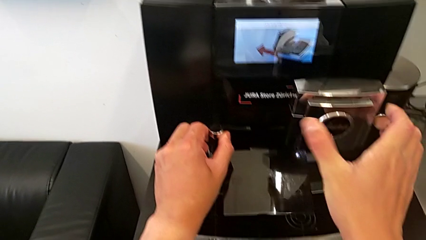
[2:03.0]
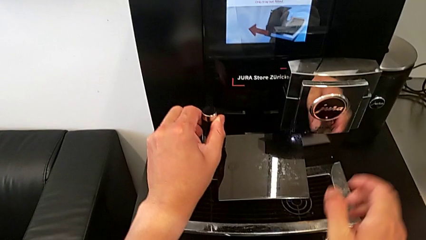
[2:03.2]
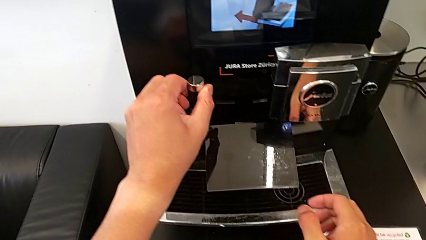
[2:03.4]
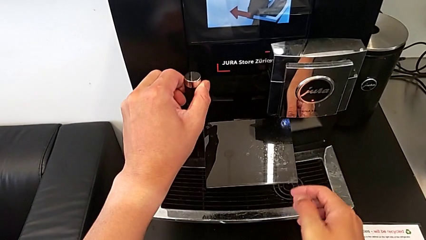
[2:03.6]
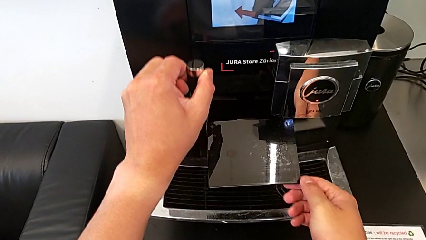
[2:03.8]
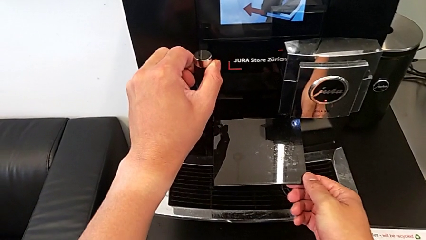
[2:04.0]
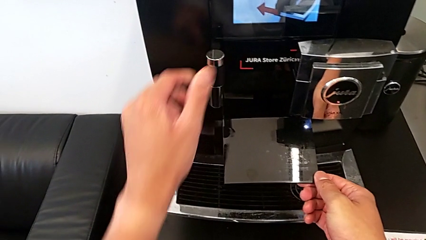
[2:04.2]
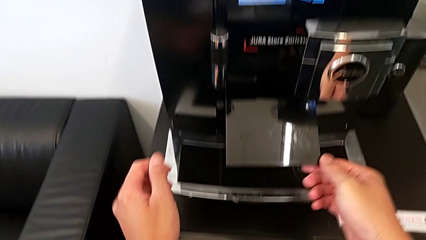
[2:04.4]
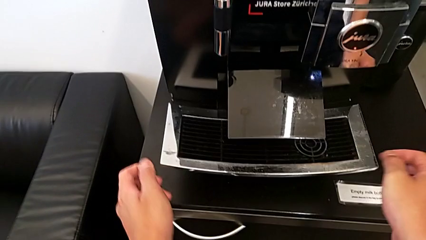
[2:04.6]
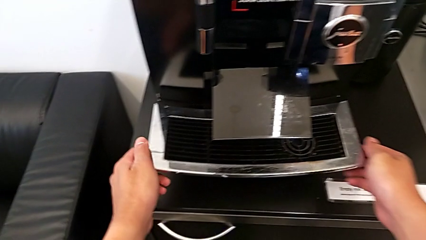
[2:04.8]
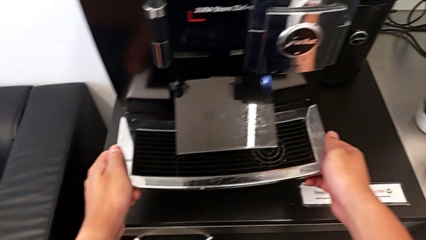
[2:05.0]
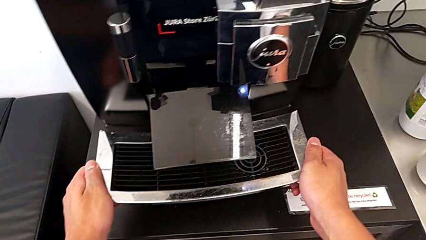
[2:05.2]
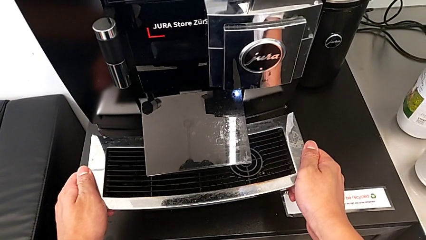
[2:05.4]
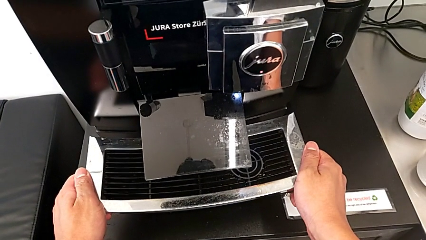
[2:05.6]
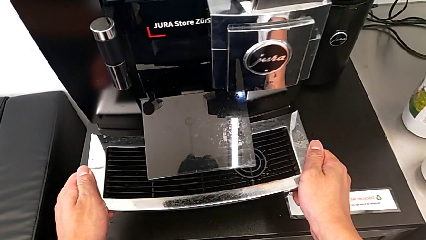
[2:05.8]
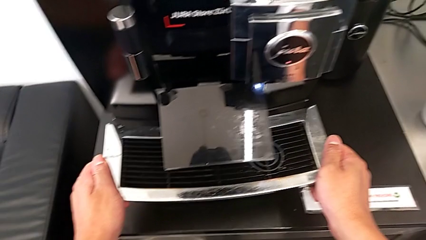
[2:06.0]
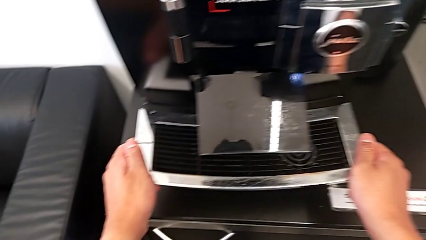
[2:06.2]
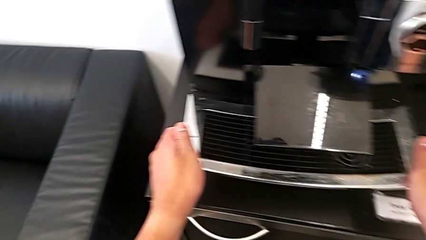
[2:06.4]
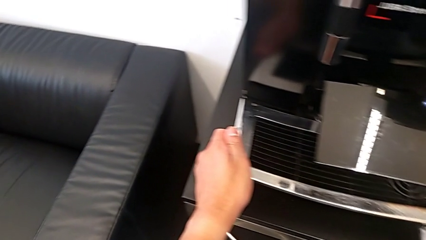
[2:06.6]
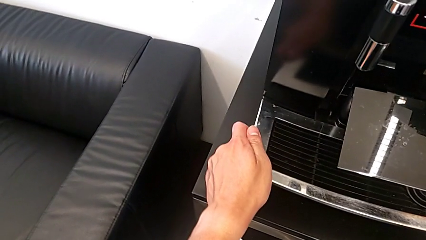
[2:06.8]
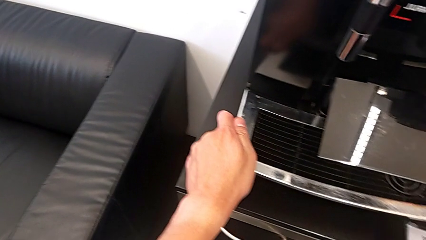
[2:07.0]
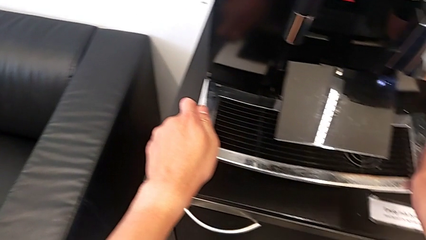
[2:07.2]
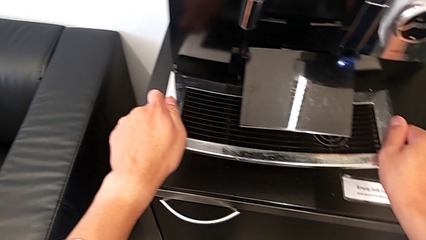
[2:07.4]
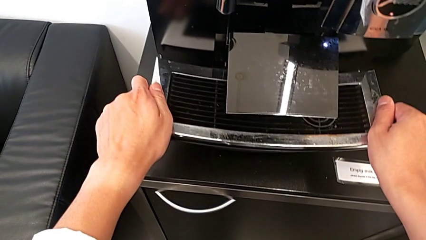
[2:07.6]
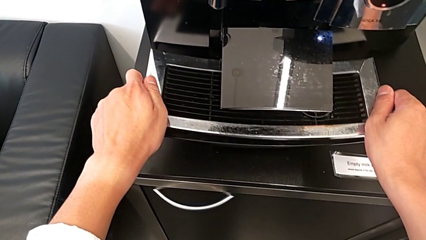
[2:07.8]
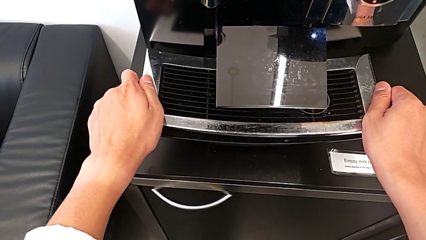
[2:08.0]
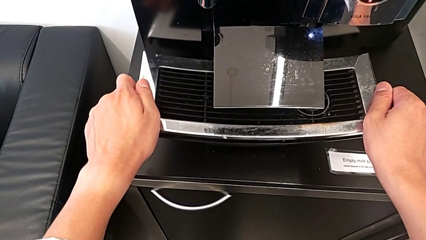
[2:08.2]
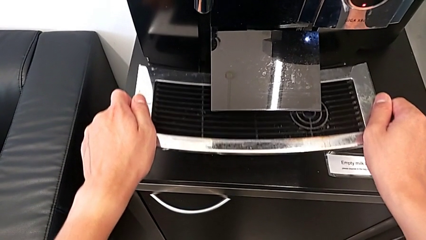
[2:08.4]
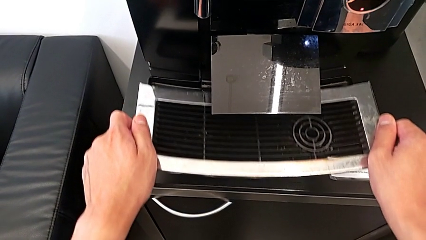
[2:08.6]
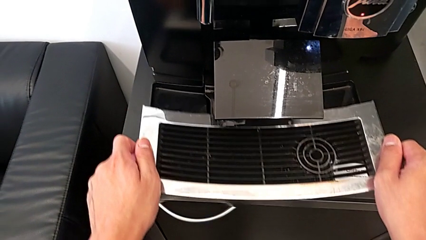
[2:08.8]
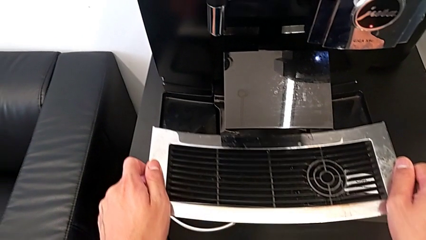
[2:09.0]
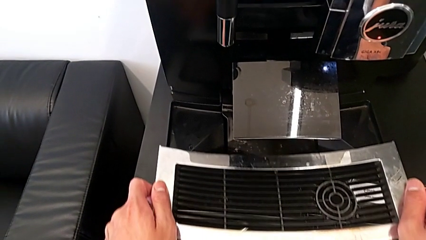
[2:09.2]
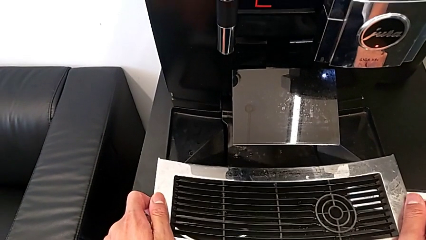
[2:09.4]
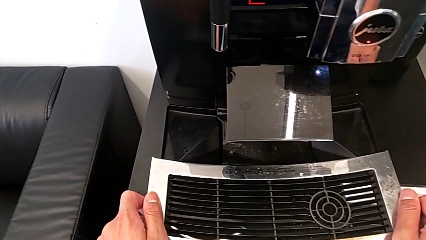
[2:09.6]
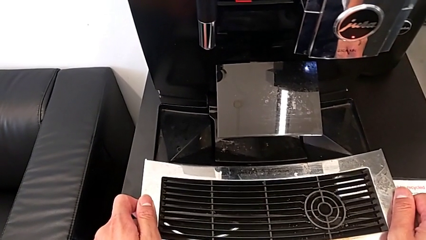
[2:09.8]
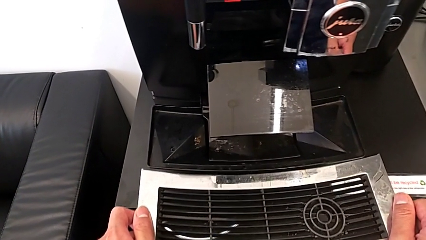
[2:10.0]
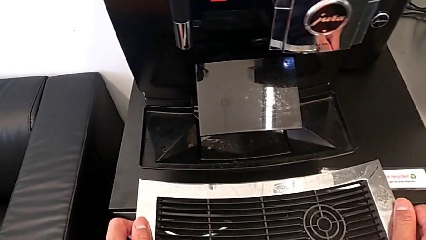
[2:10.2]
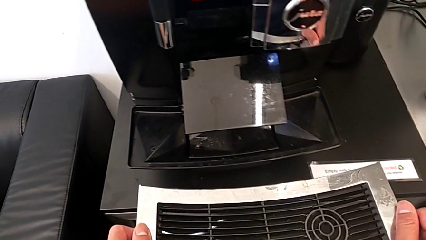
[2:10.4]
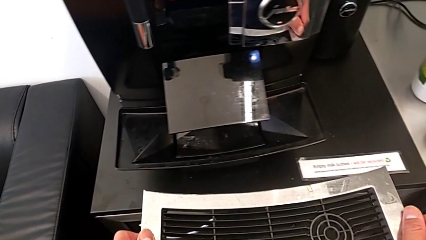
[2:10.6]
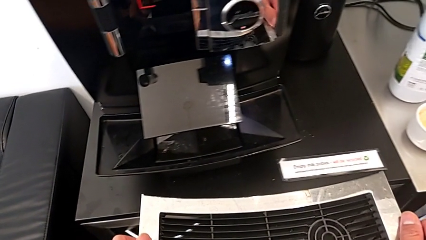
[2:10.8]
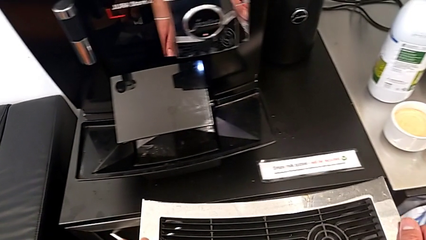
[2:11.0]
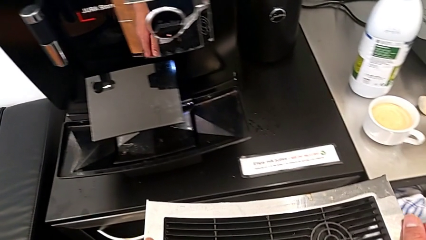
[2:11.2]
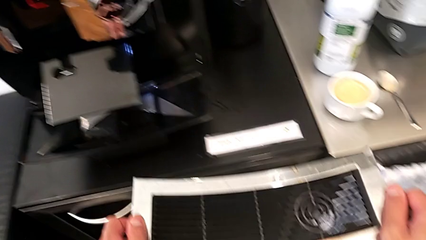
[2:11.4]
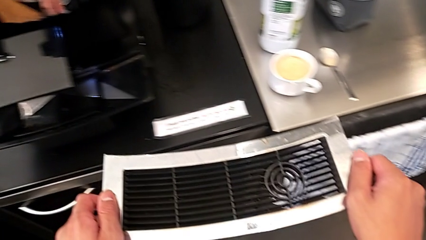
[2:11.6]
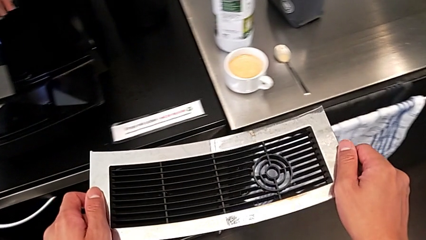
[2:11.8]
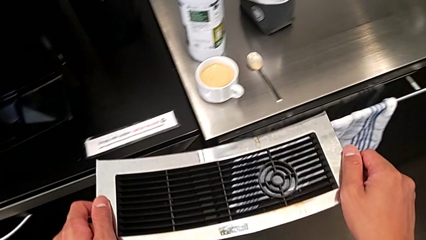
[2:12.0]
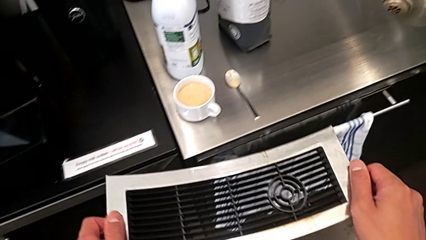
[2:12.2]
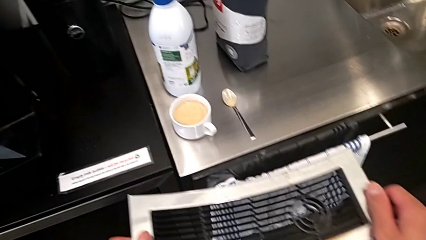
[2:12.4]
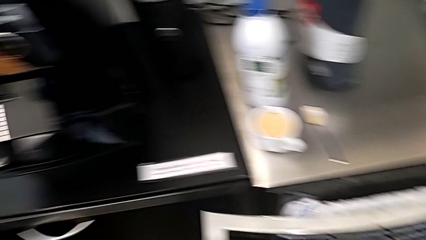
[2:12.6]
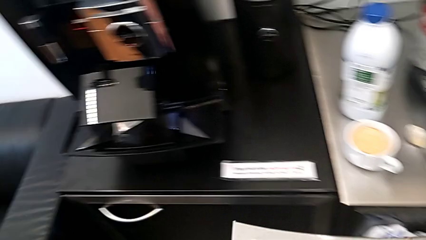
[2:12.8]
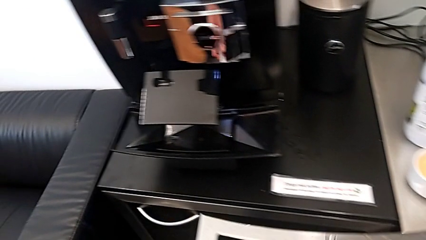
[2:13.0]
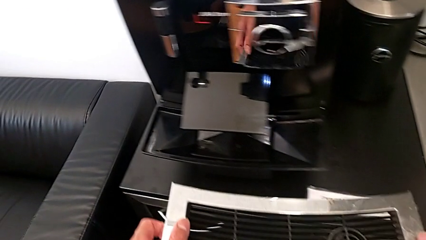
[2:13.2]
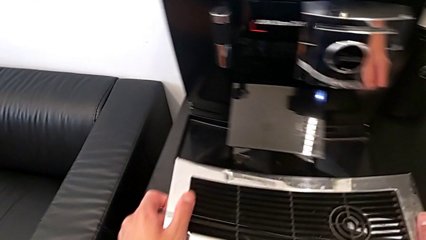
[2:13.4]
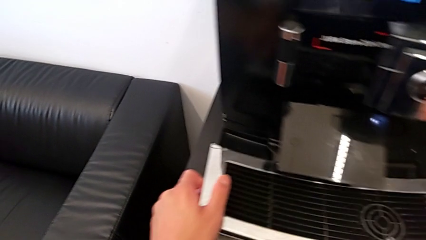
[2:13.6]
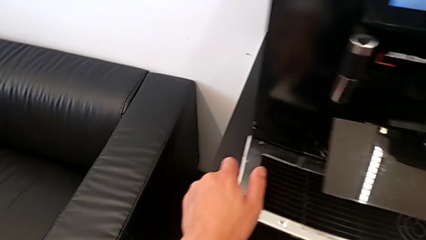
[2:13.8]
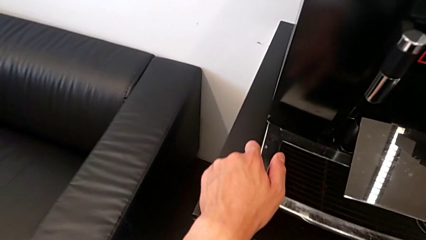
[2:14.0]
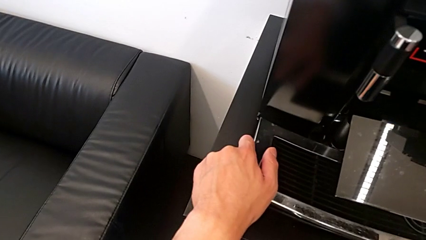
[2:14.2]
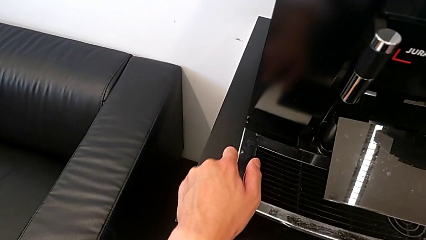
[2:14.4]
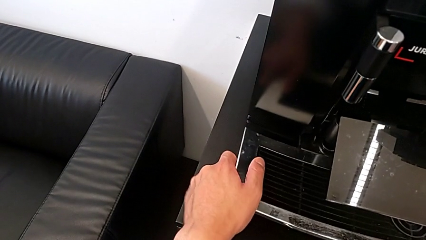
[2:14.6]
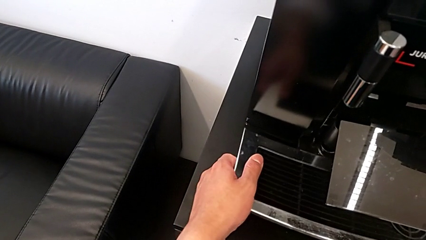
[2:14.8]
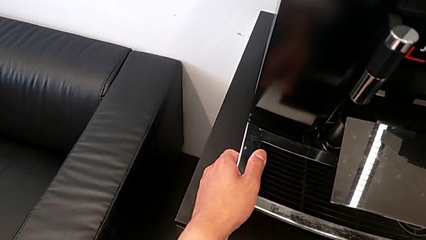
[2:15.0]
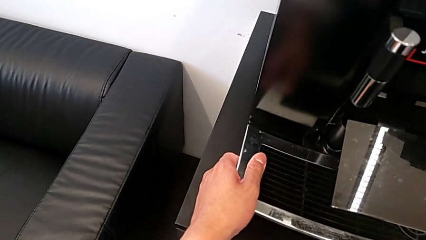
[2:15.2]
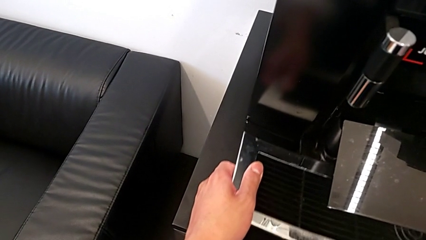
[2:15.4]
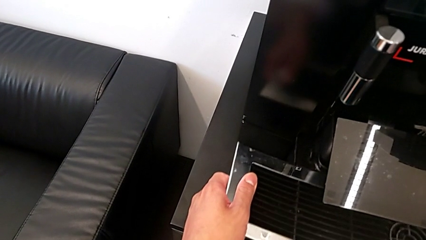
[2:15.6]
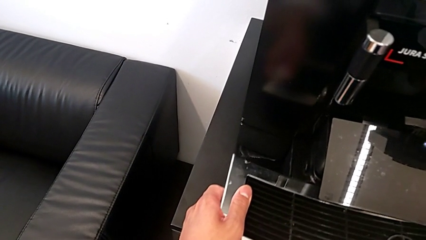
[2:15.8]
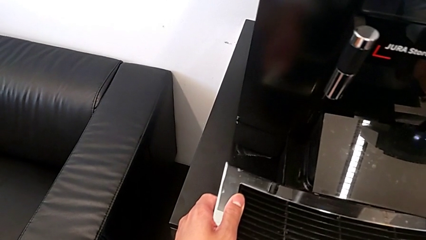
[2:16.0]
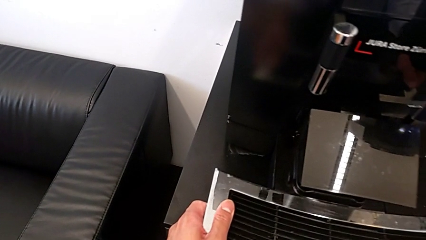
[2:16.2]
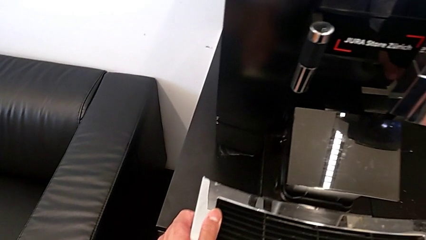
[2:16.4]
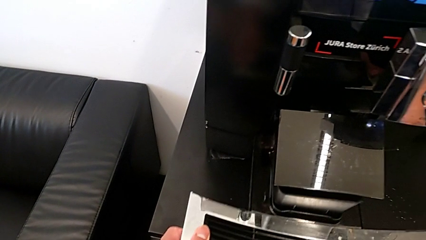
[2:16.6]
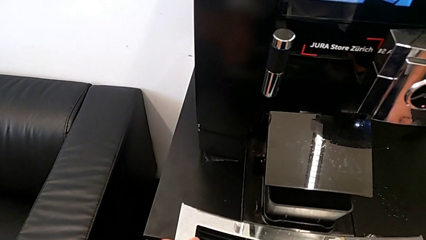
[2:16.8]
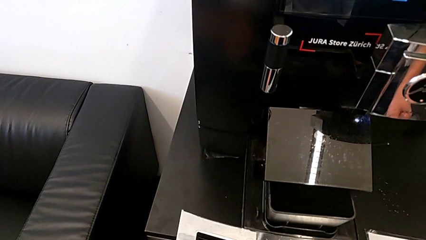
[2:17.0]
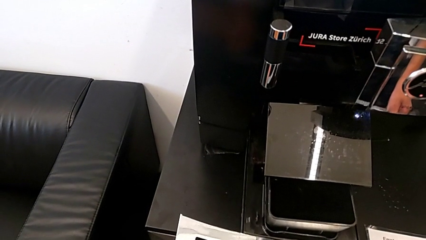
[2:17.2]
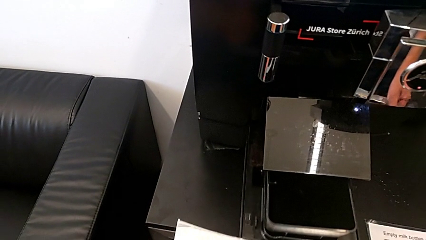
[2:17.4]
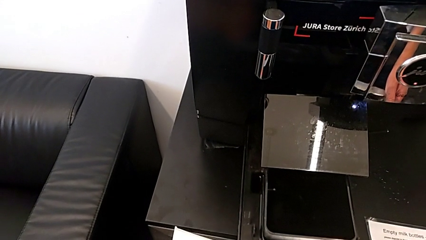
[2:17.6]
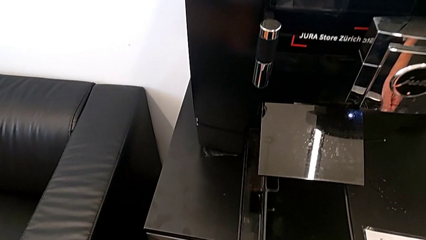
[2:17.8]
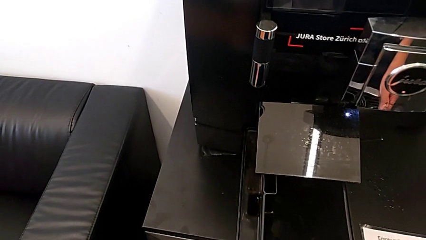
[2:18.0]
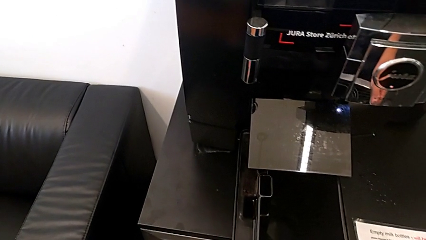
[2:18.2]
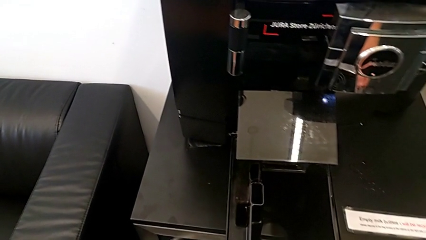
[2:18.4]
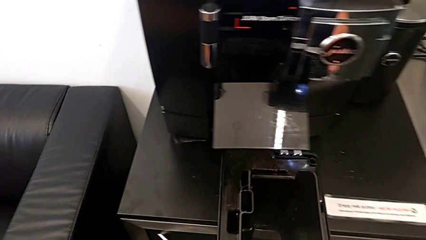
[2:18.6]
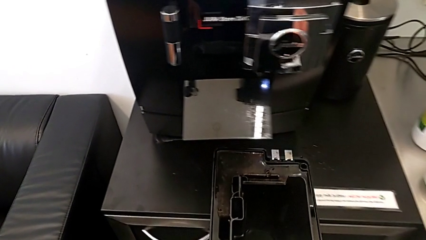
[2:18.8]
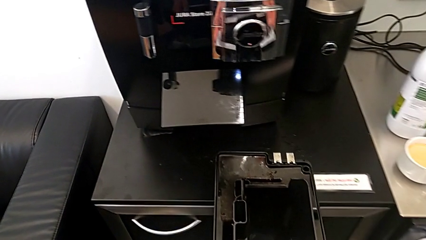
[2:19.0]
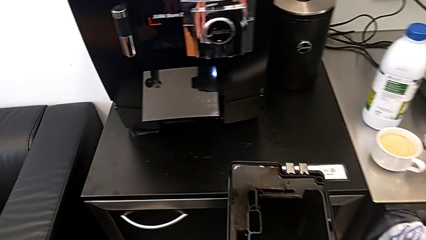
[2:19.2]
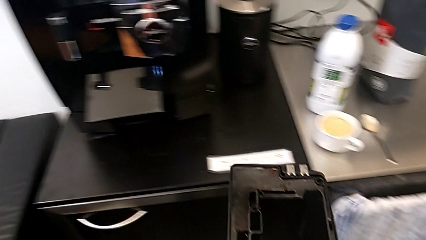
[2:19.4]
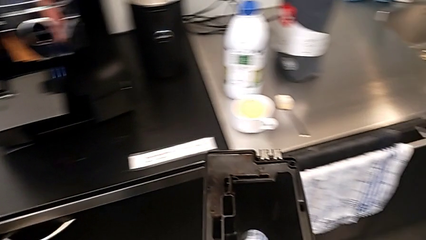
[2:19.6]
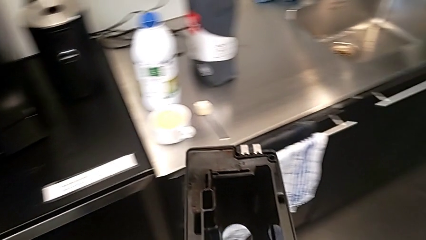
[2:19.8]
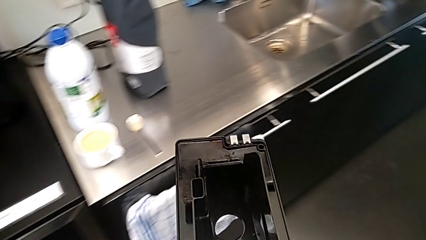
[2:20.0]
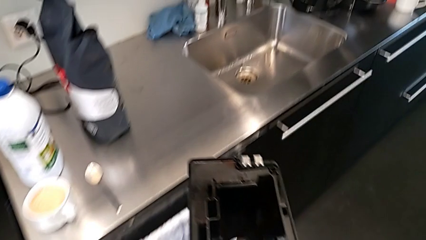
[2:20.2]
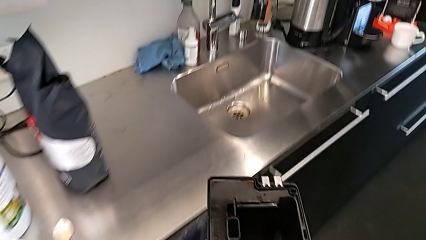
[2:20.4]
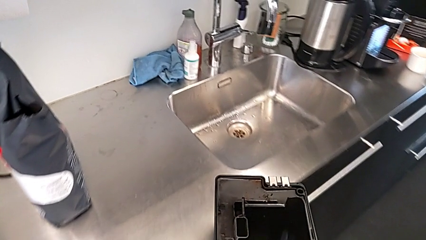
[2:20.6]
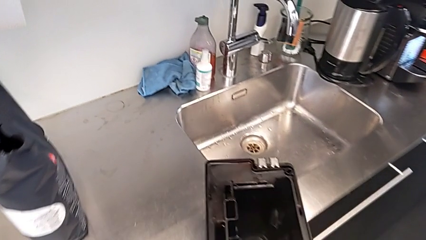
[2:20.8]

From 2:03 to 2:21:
The camera wearer is pulling out the bottom drip tray that is rectangular. They grab the dispenser, lift it, wrongly pull the top drip tray, only pulling out the cover, withdraw the top drip tray, place it, pull the drip tray and withdraw it.
